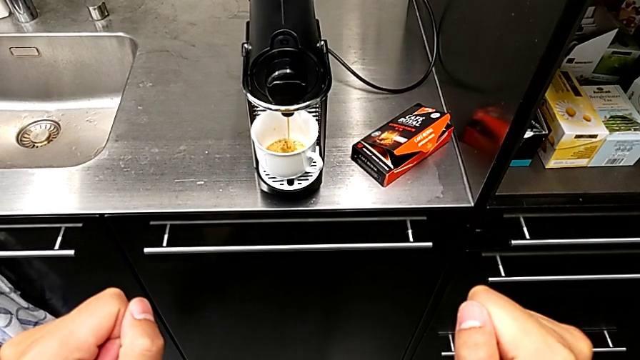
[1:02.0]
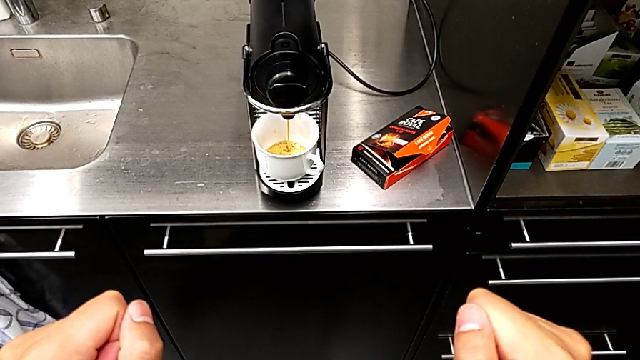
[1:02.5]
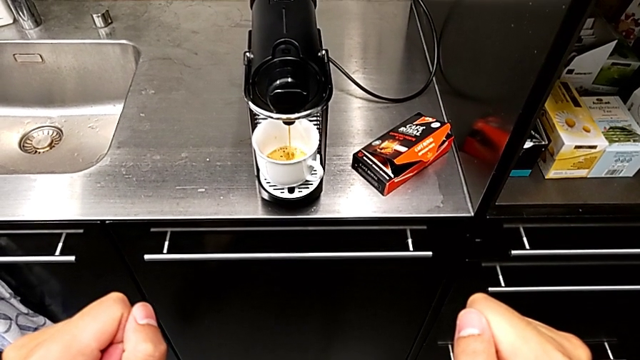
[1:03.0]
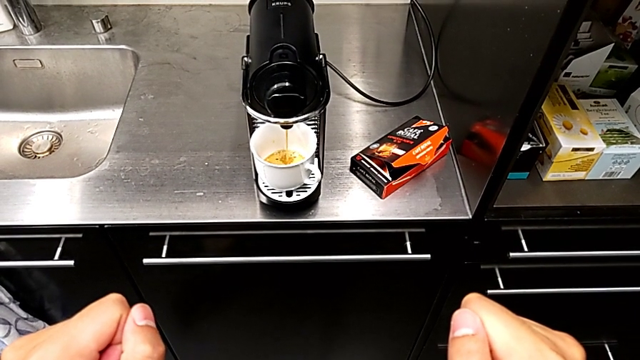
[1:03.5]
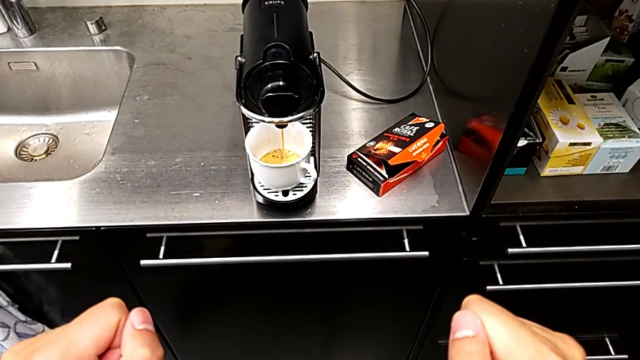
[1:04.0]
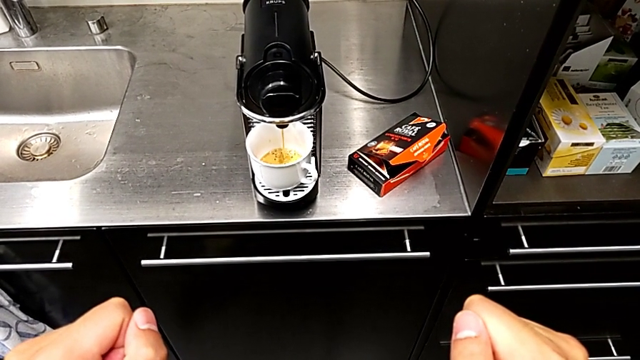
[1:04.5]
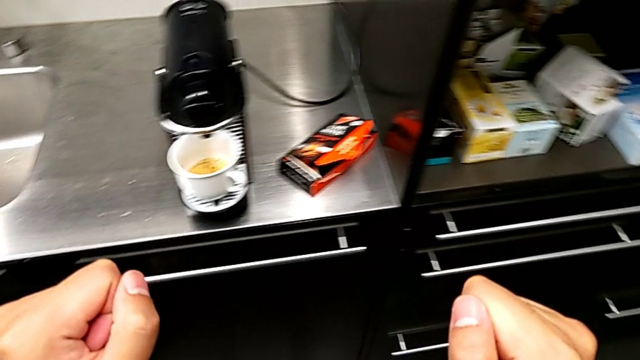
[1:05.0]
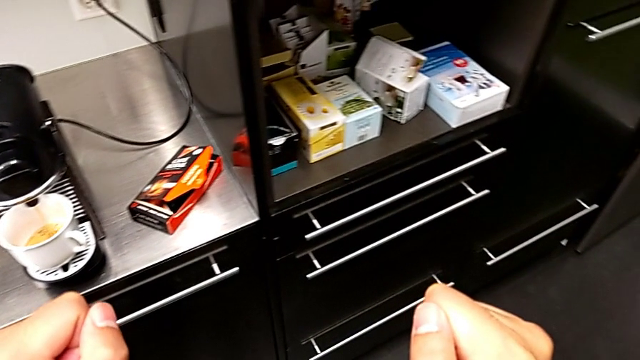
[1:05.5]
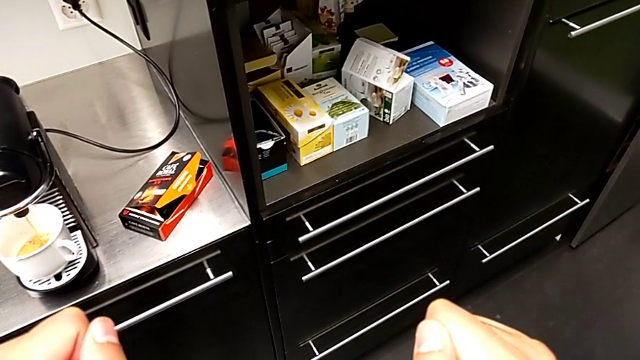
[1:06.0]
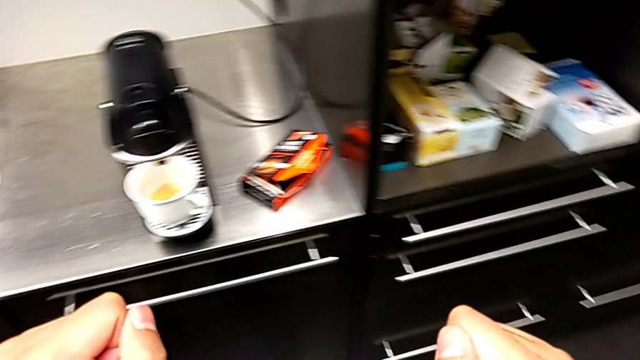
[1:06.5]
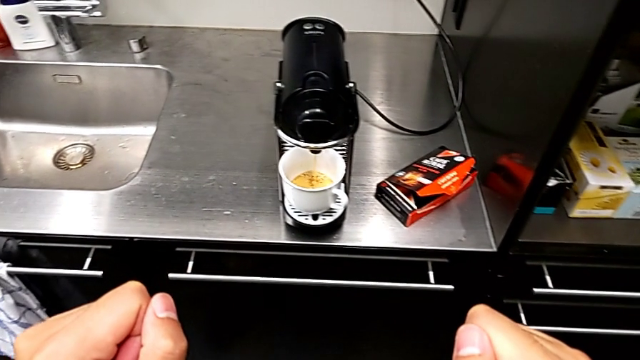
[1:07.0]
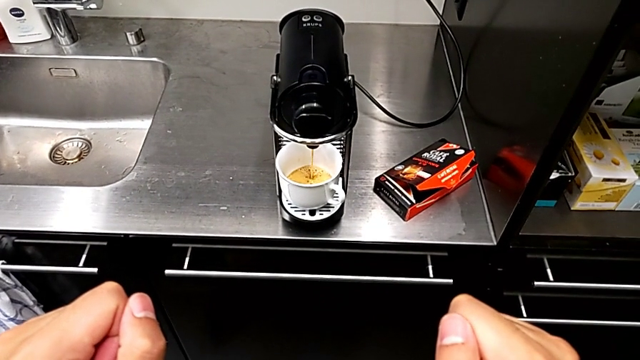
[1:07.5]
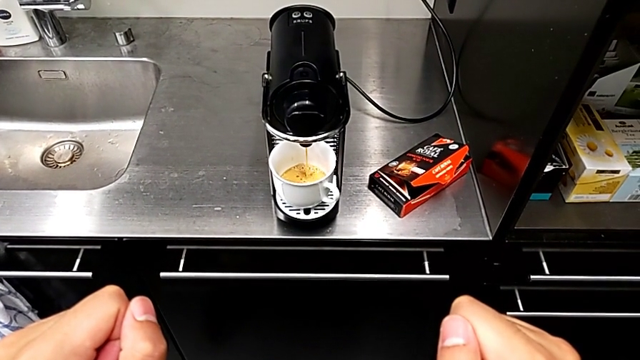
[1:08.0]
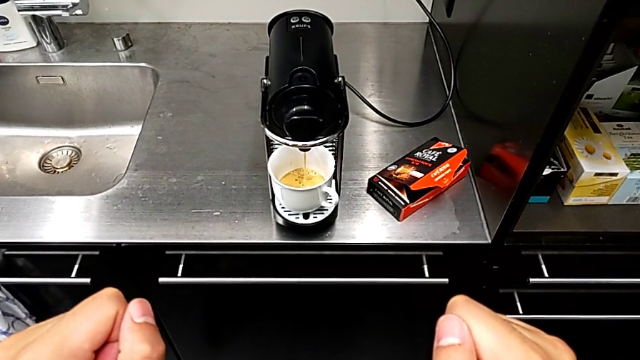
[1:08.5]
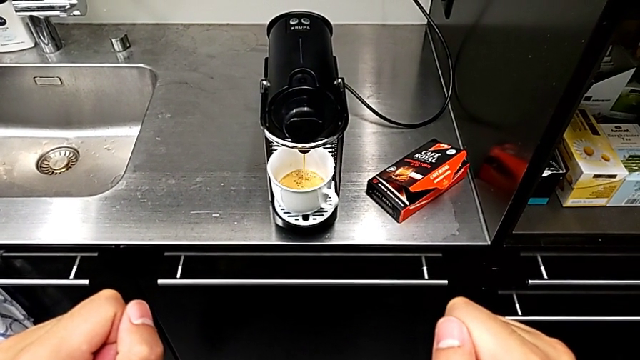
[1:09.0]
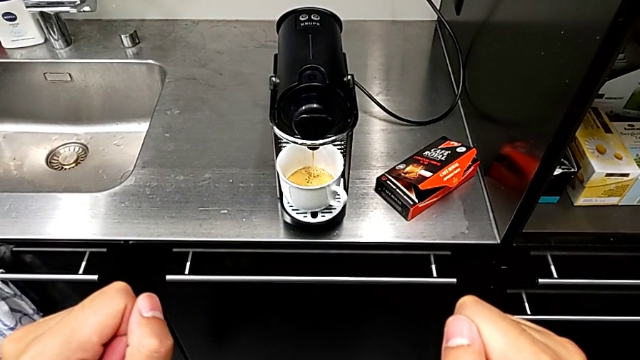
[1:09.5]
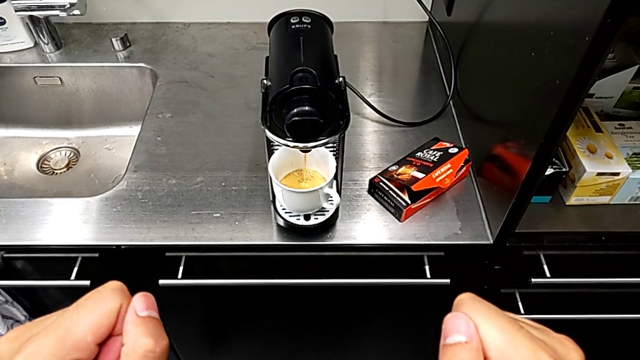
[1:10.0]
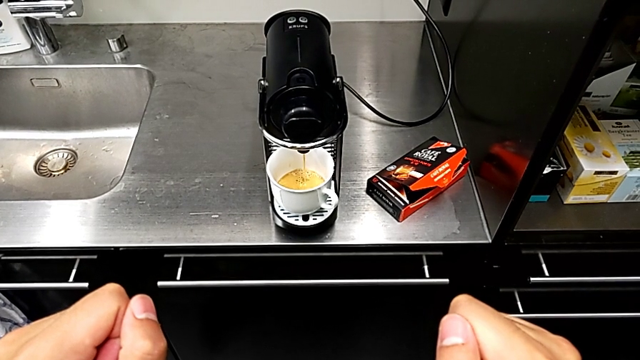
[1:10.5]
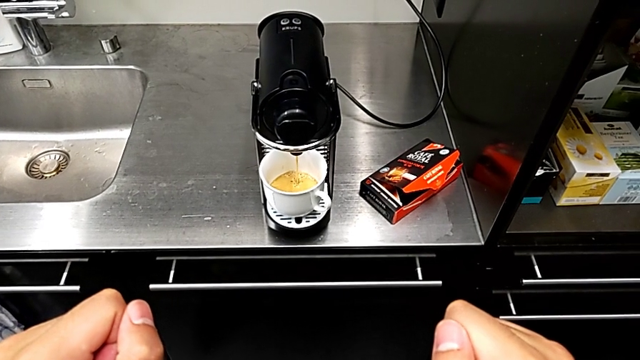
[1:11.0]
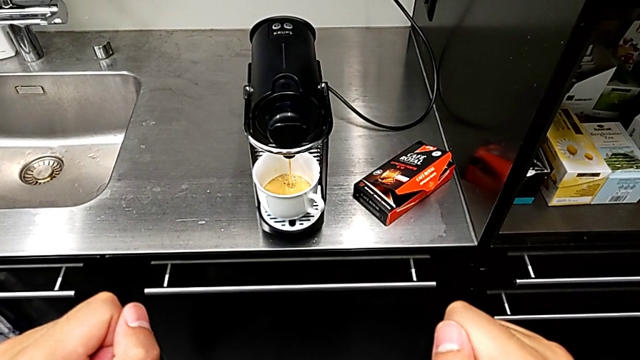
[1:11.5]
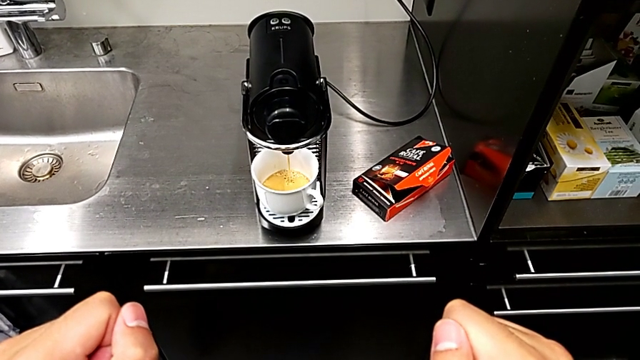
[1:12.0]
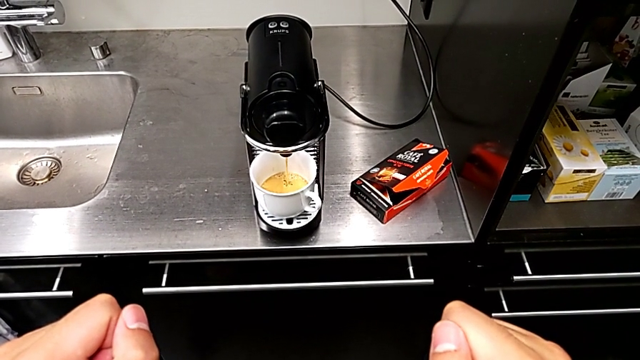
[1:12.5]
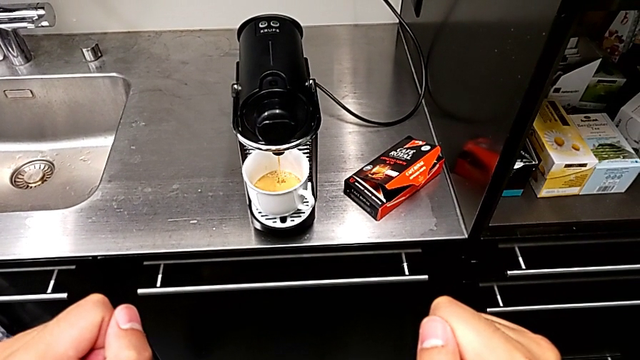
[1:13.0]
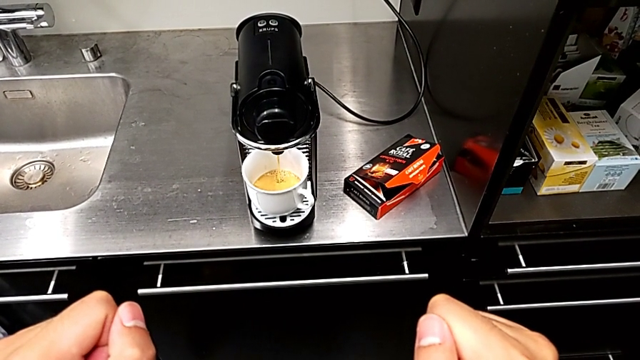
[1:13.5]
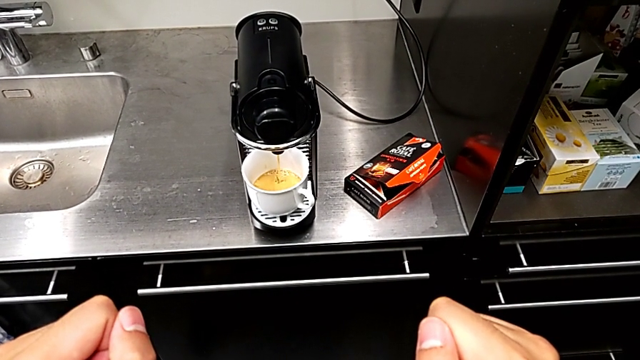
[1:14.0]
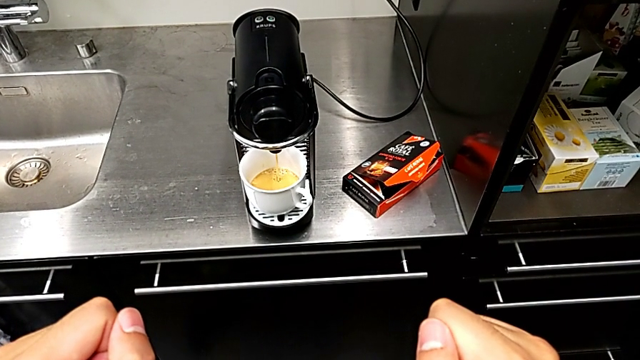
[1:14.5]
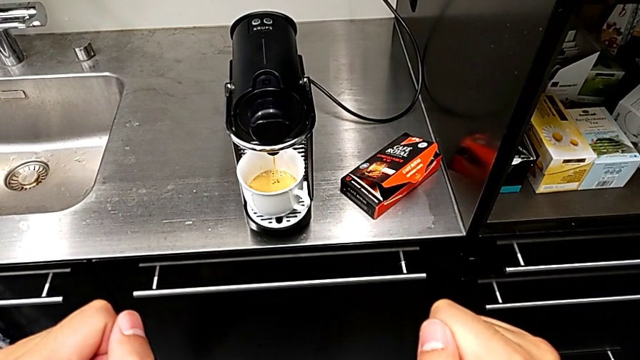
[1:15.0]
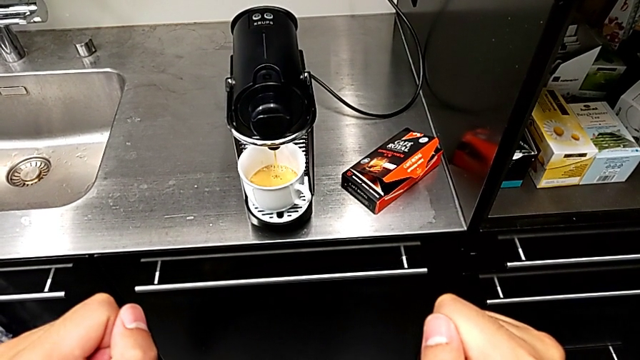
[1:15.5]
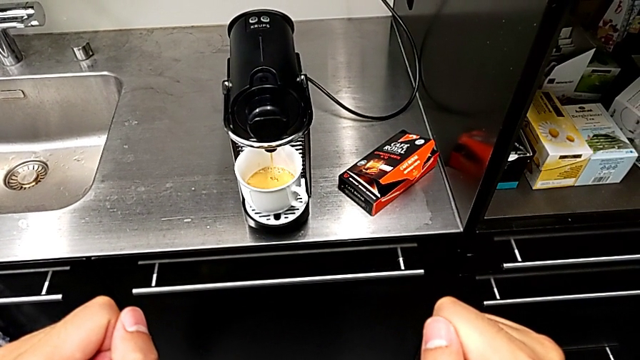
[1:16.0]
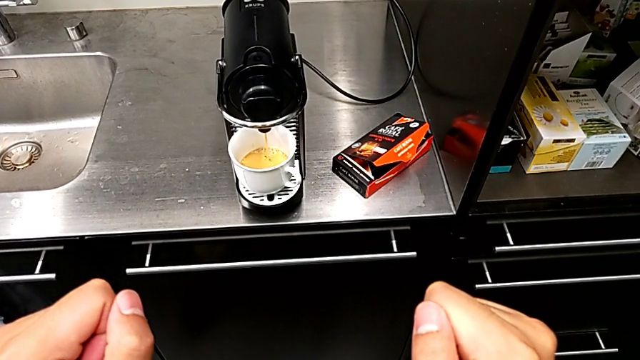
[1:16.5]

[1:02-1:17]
The camera wearer is making a cup of coffee. They keep loading the cup.

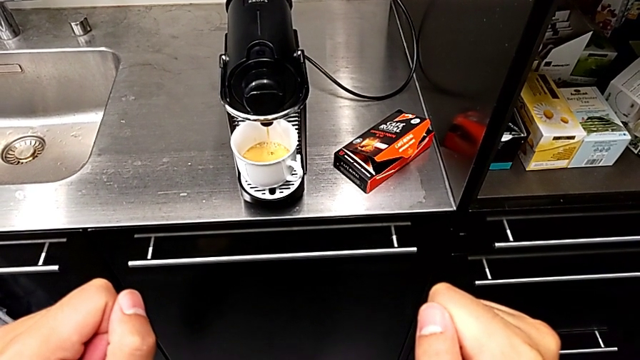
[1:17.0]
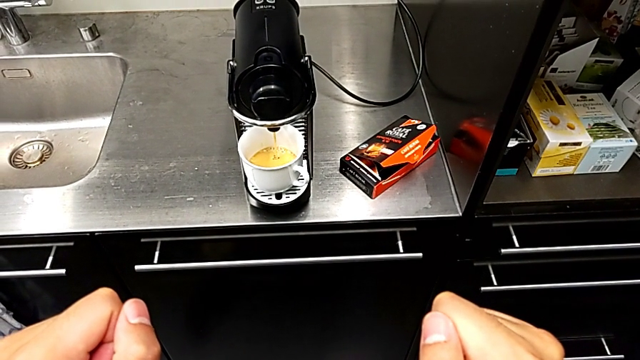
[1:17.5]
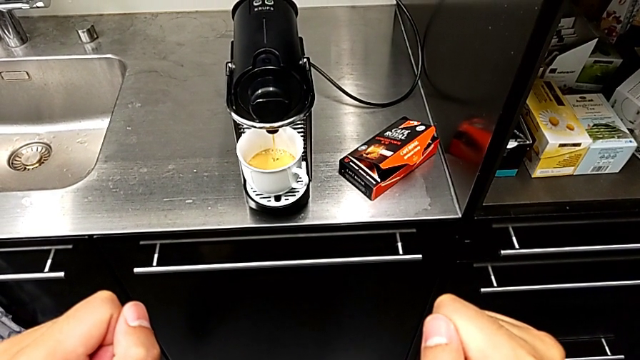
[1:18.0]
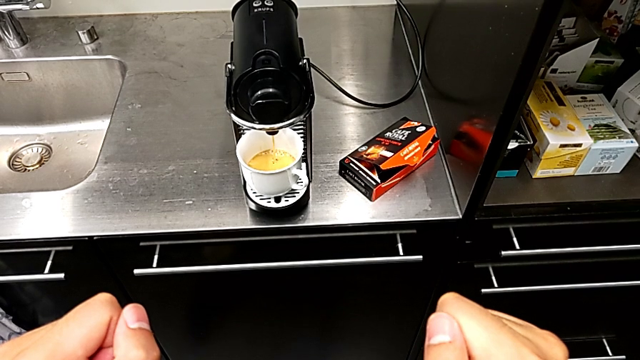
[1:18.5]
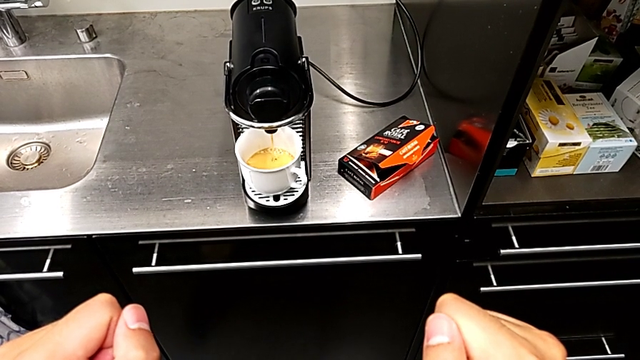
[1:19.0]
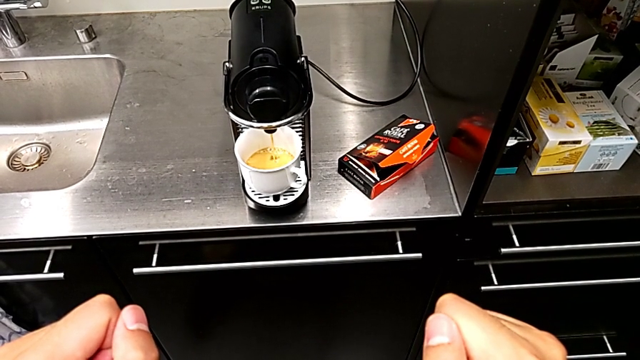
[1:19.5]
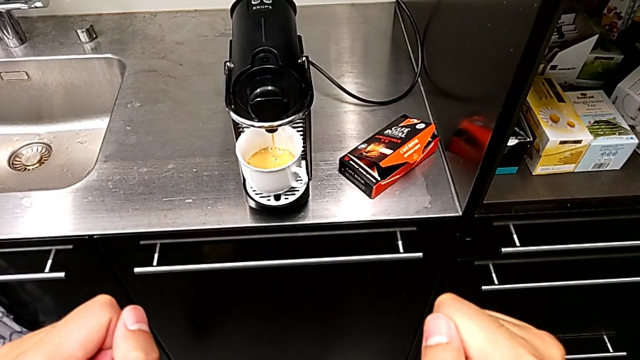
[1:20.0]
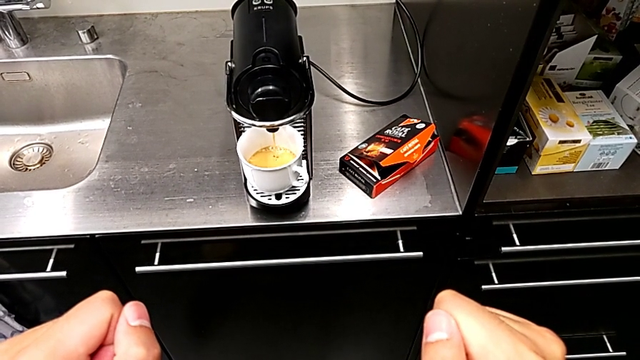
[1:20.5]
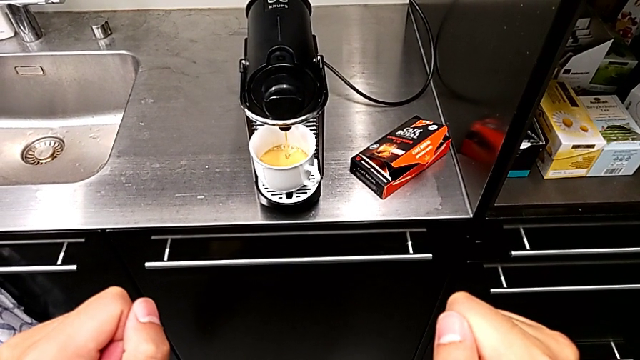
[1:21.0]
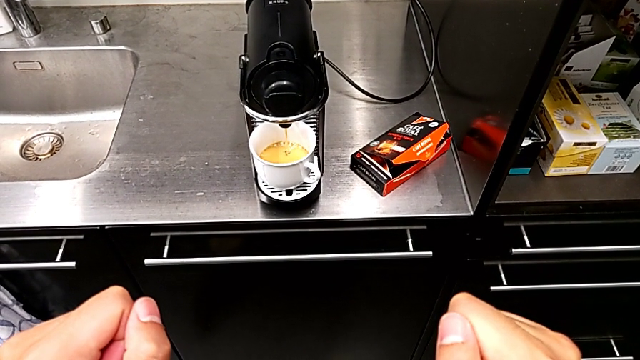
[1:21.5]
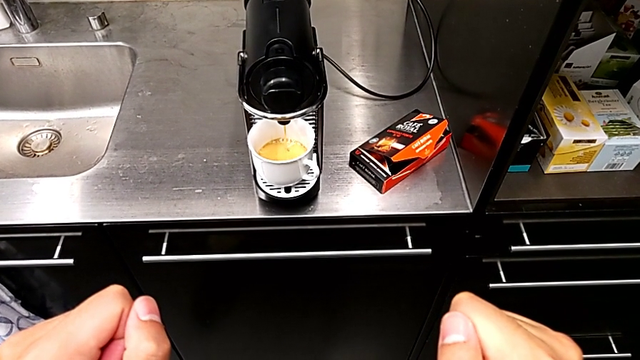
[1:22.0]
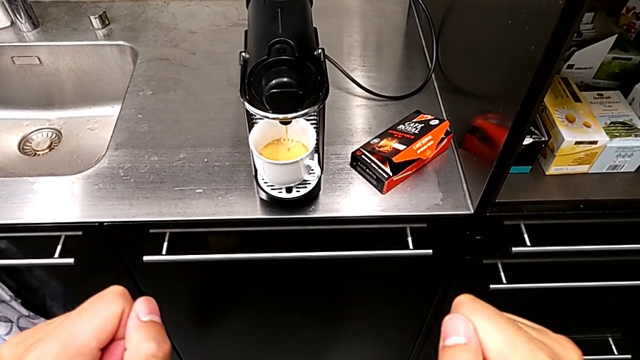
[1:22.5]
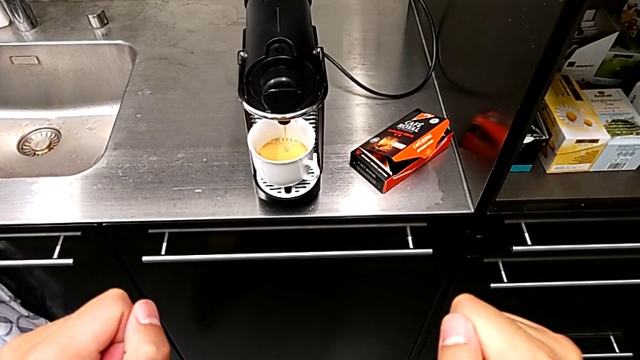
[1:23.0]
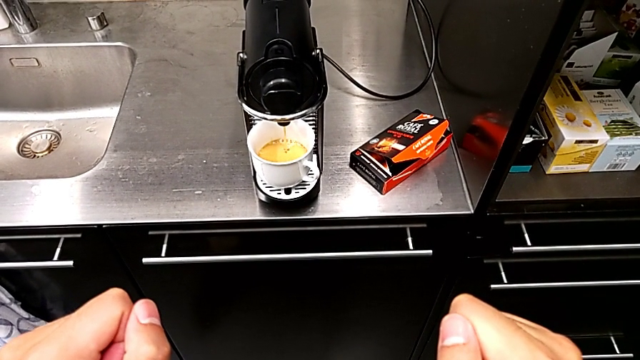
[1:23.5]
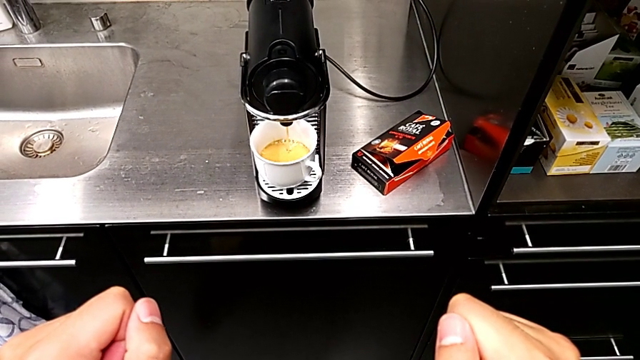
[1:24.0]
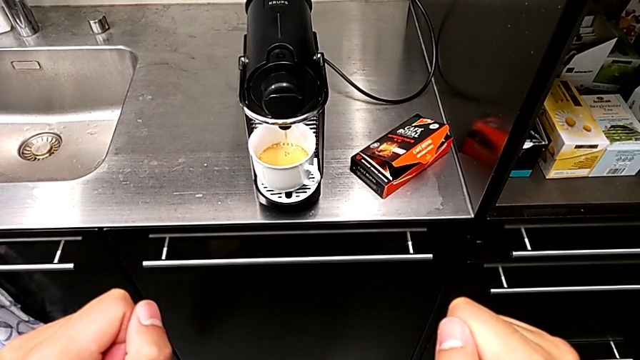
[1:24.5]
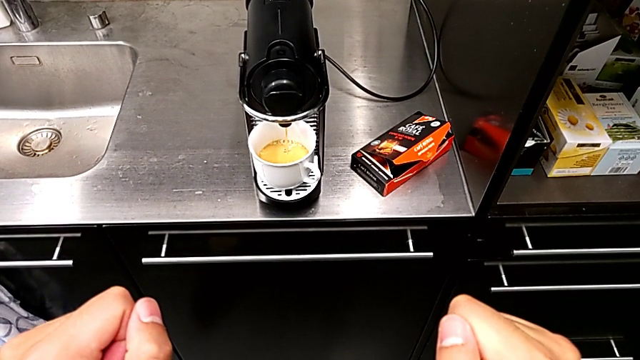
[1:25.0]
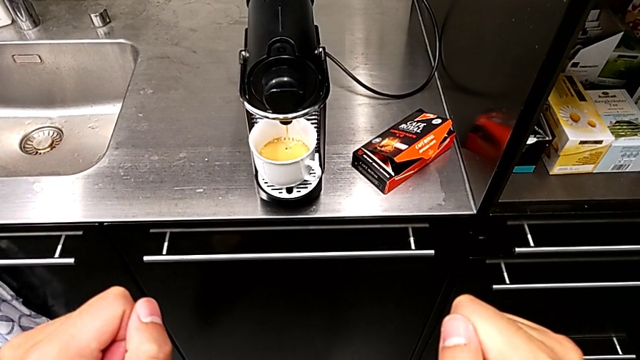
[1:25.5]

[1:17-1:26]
The camera wearer is making a cup of coffee. They keep loading the cup.
